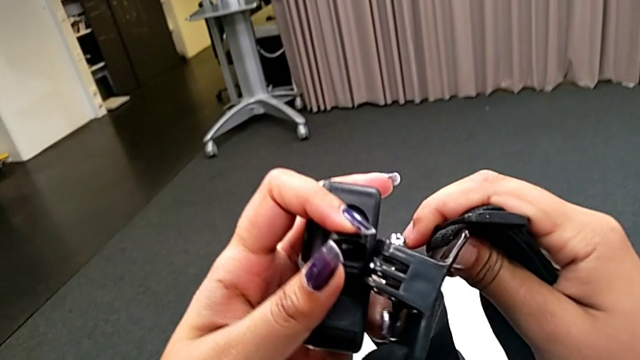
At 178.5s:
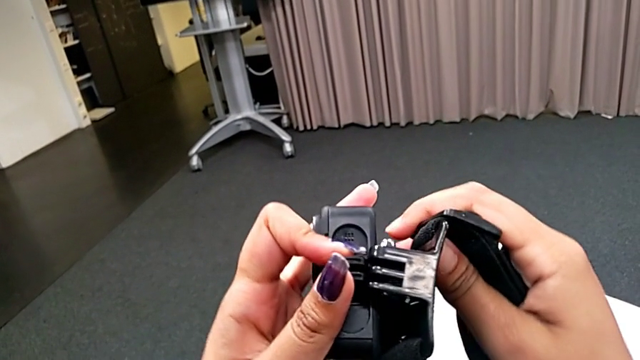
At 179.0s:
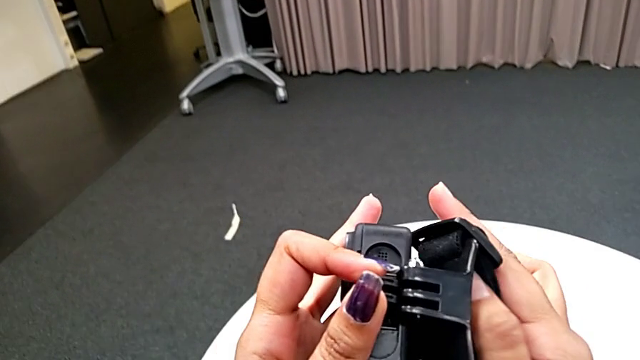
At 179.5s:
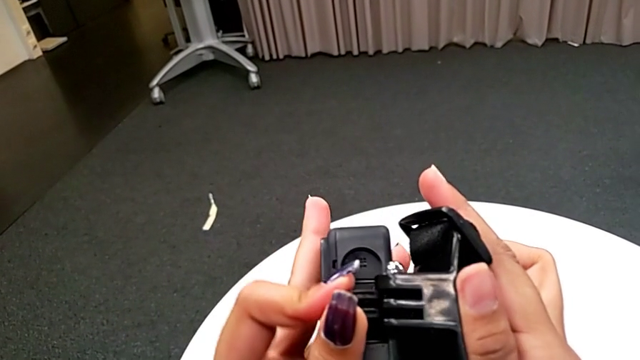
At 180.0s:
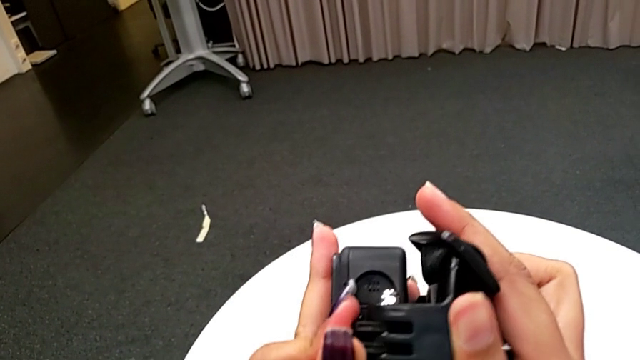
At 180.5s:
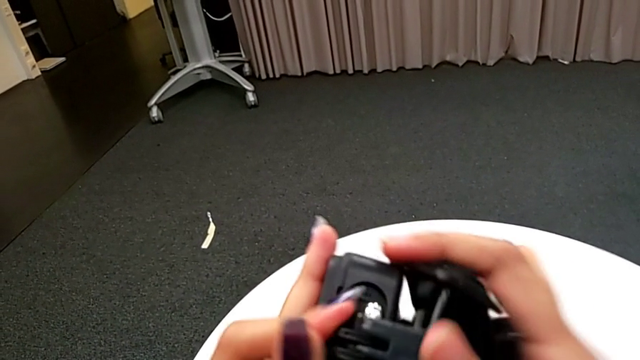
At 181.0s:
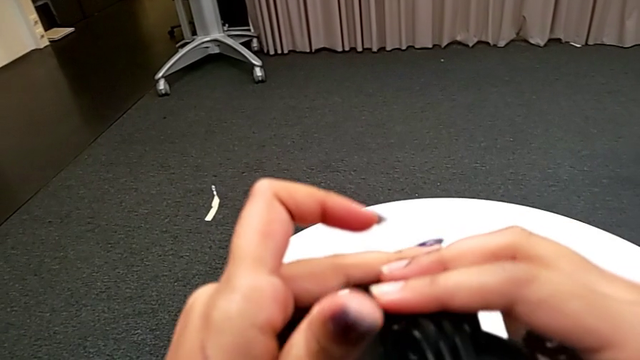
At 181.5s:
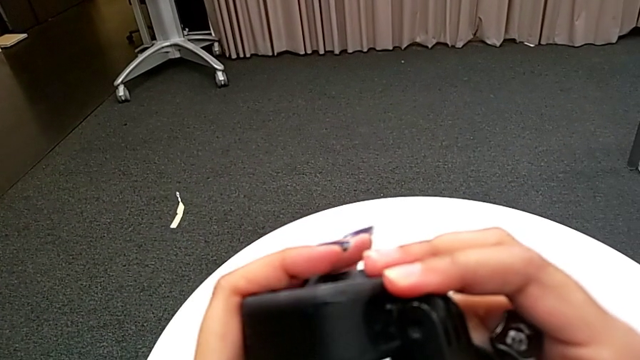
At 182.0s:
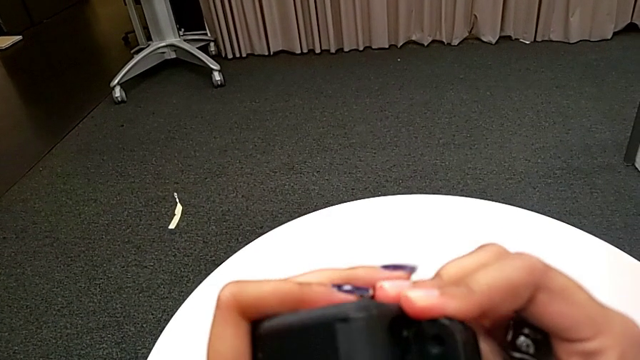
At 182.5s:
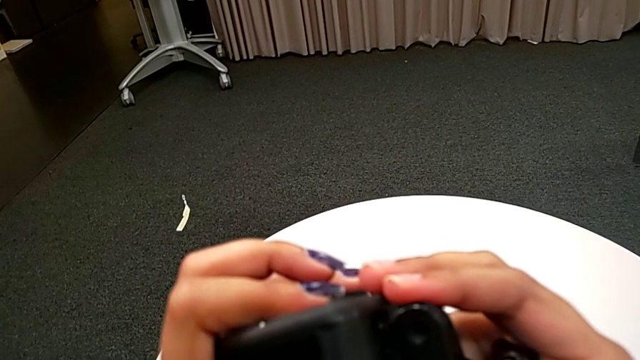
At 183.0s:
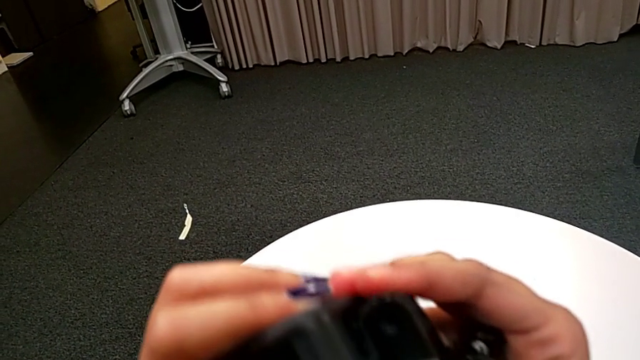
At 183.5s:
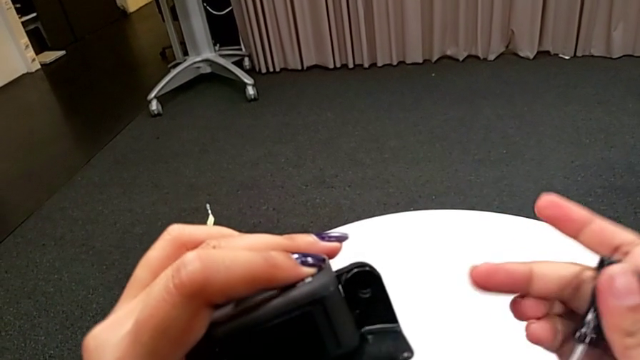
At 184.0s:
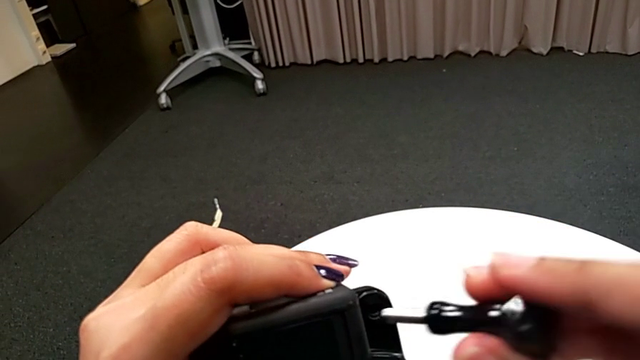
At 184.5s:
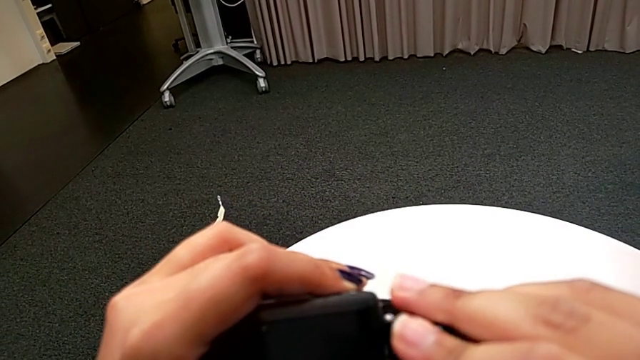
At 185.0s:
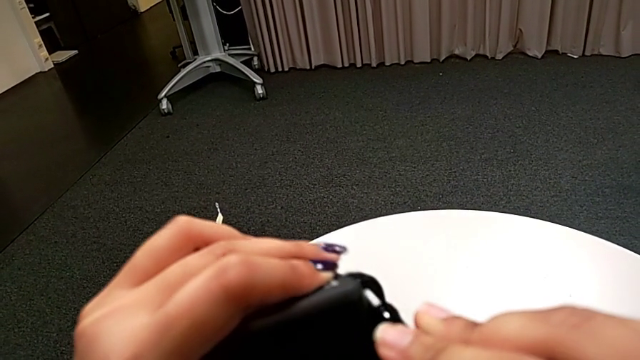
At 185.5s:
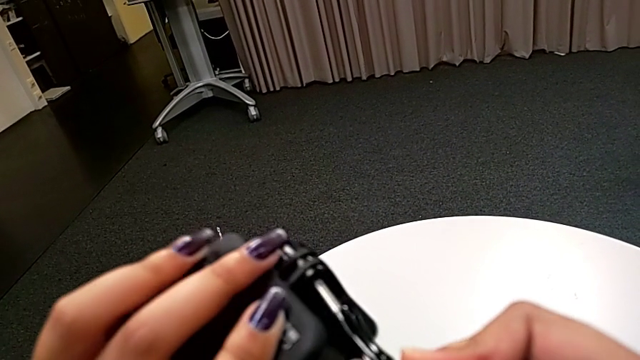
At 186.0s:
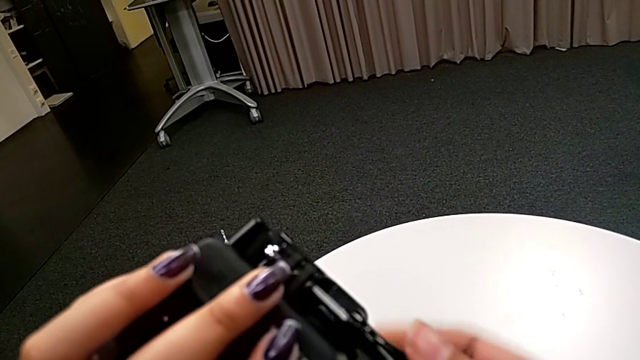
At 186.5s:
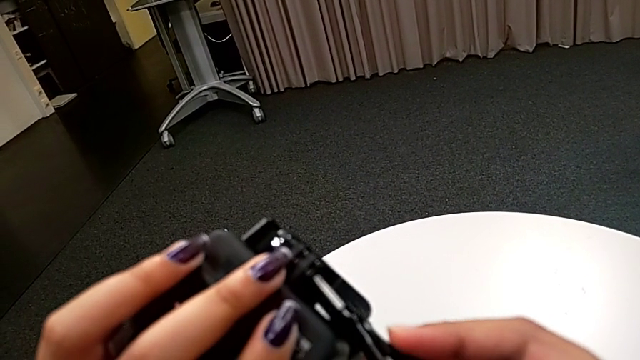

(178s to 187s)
The camera wearer is attaching the GoPro's legs to the strap. They insert the mount tabs and begin to screw the screw.

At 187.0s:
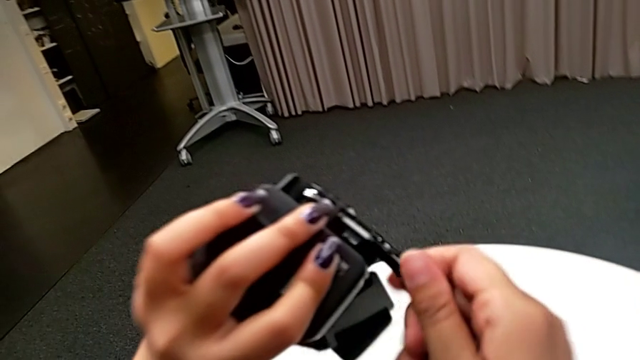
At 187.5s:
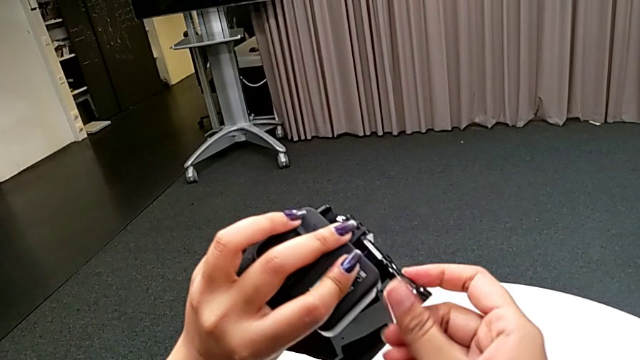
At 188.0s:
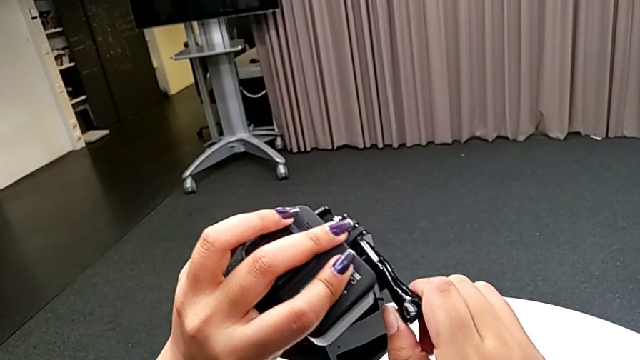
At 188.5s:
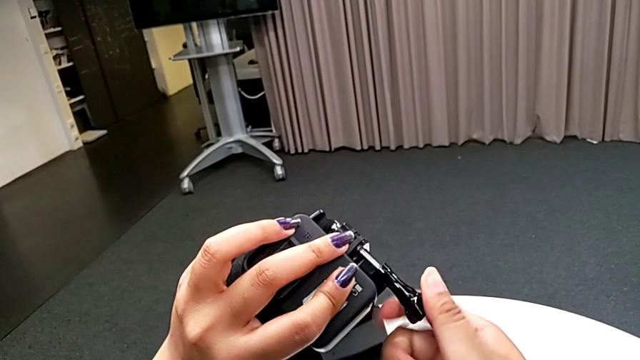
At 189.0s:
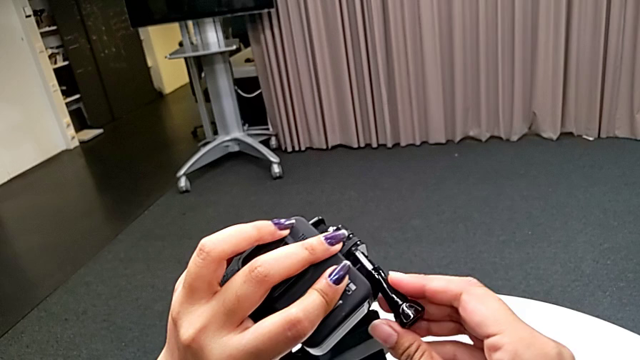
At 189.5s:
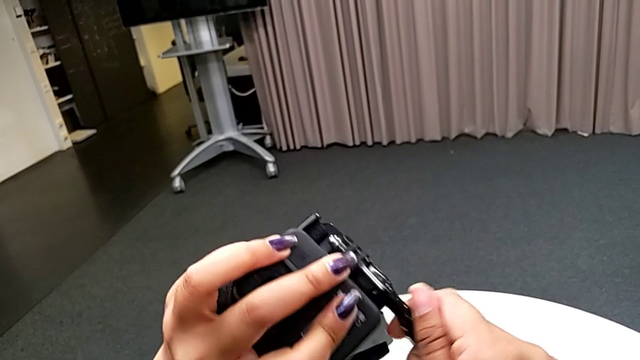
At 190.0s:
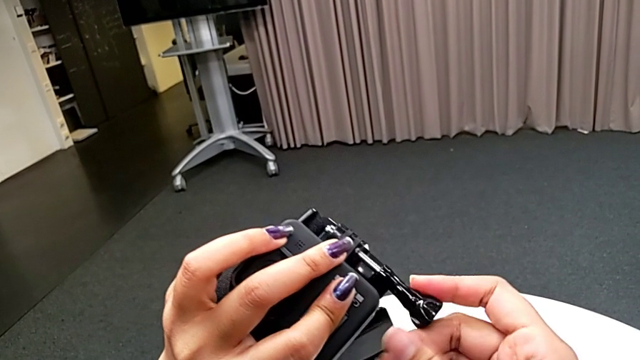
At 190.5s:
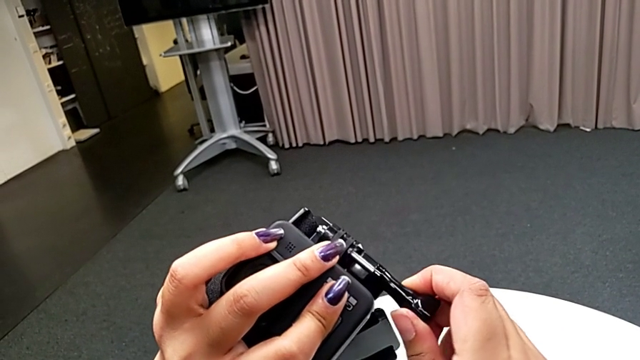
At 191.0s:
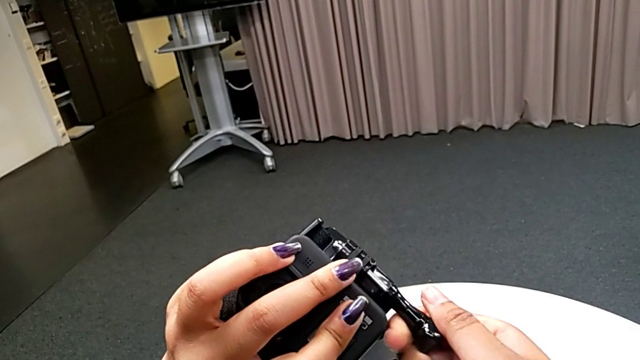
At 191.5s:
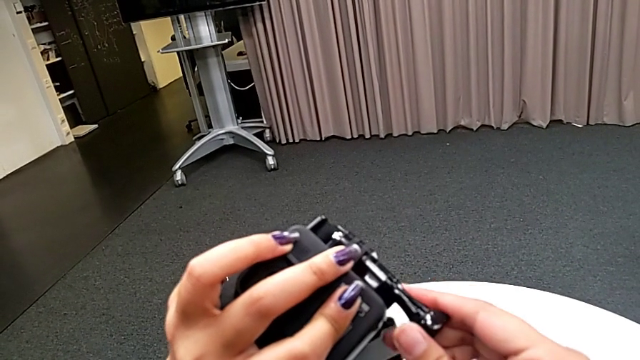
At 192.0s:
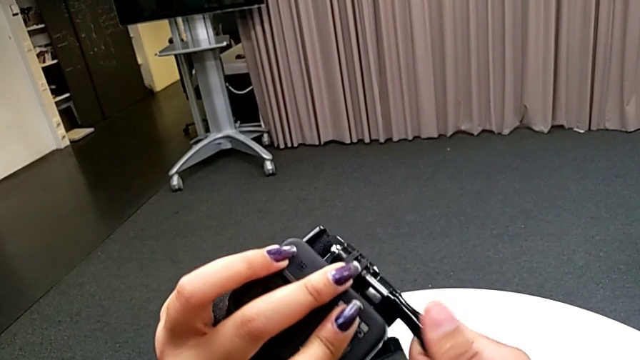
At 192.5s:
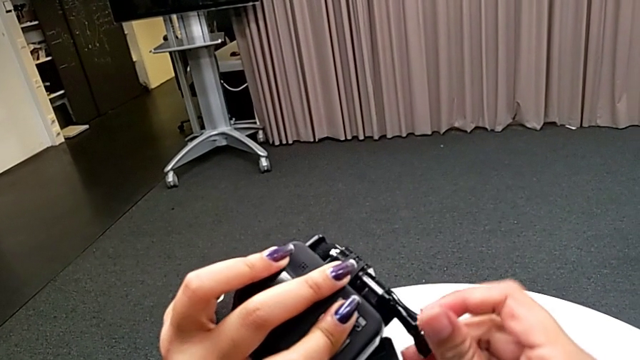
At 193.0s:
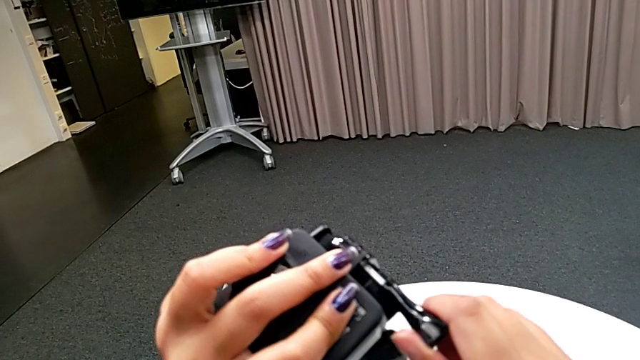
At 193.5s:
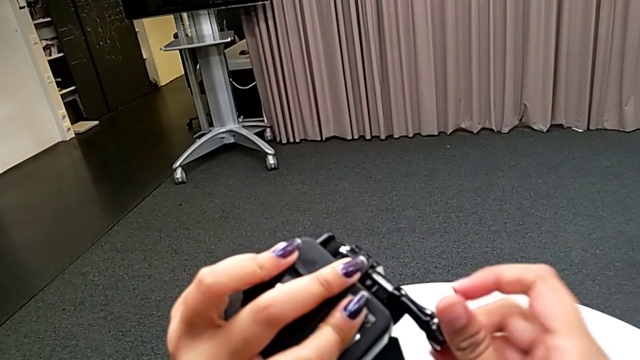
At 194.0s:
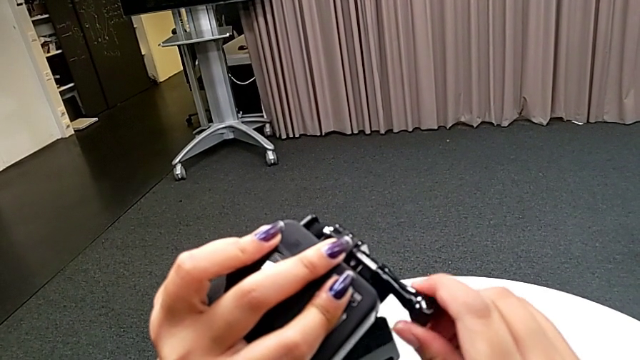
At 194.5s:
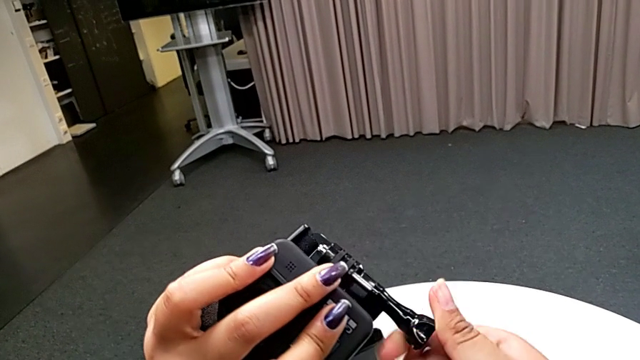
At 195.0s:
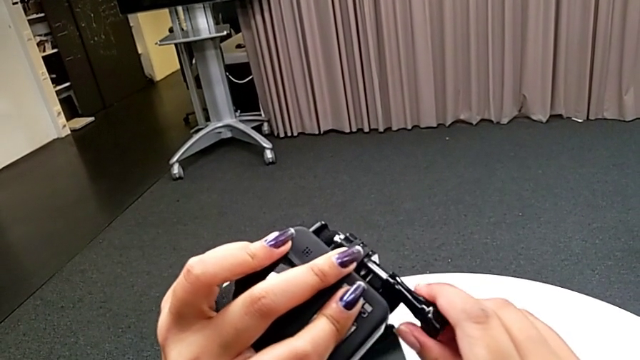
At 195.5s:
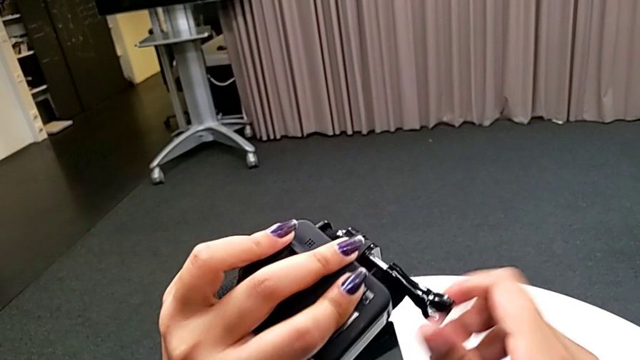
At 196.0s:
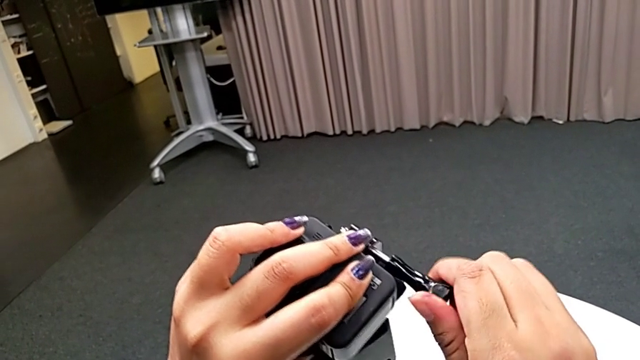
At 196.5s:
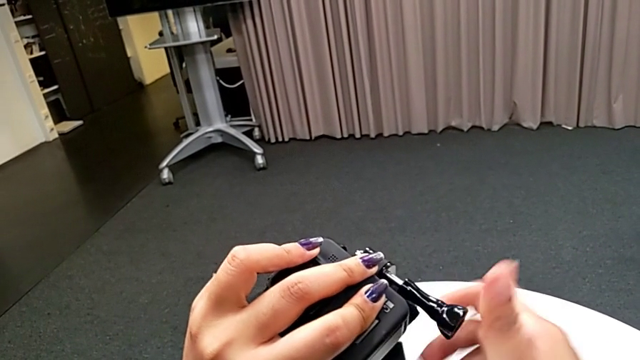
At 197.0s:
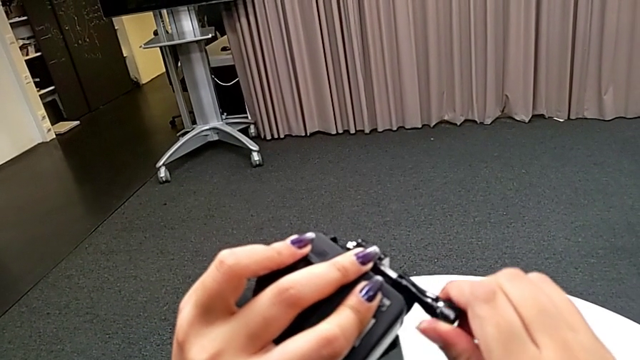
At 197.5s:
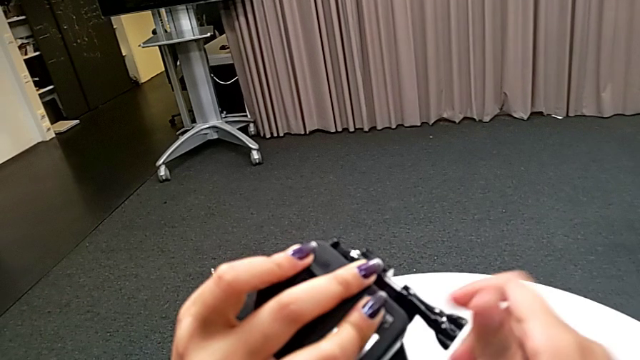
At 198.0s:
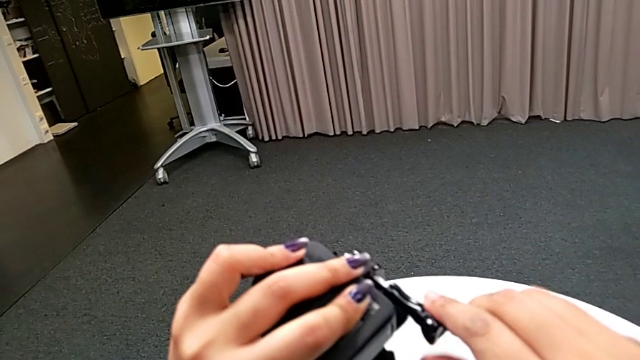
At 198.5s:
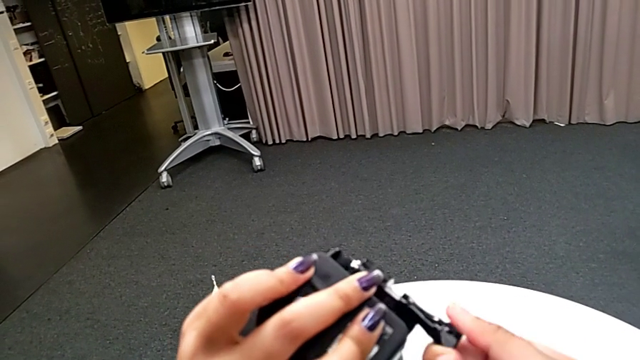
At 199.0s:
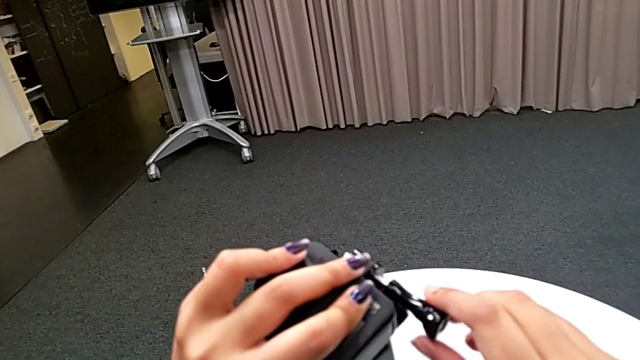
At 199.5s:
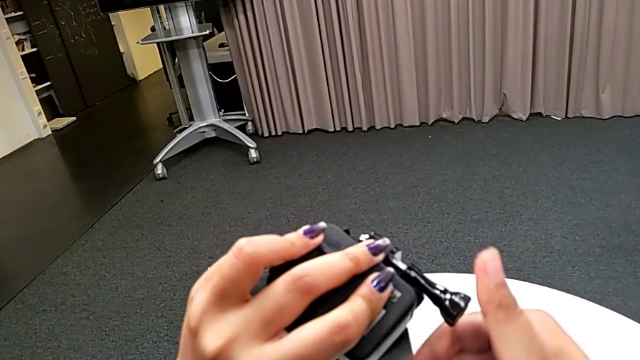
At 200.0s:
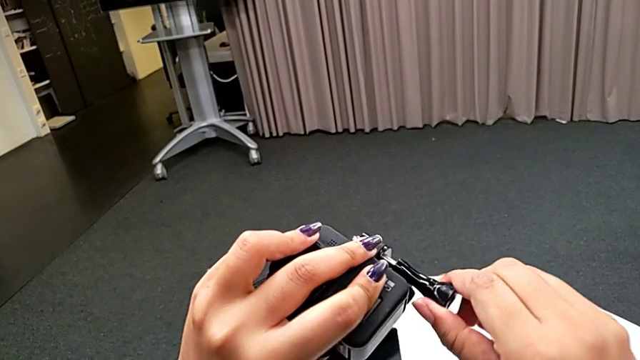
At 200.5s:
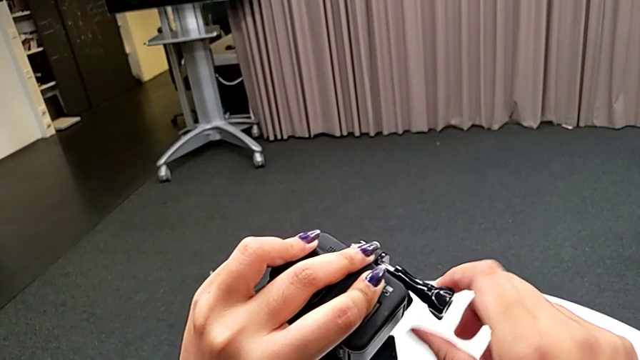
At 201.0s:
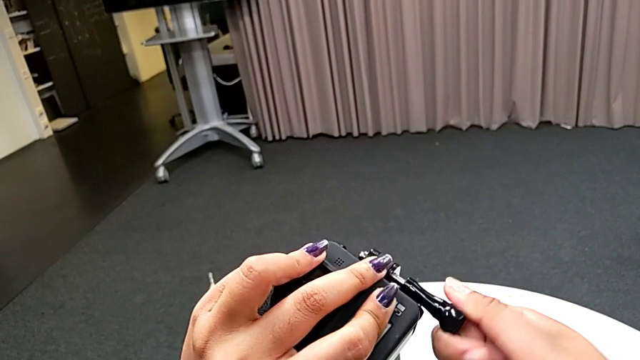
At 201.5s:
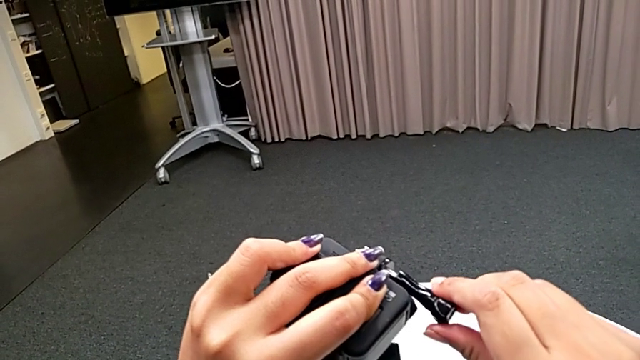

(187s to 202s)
The camera wearer is attaching the GoPro's legs to the strap. They keep screwing the screw.
